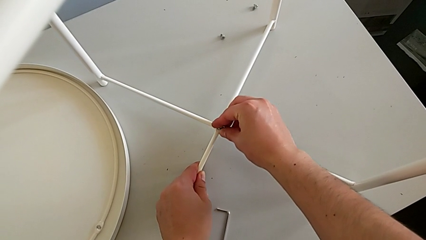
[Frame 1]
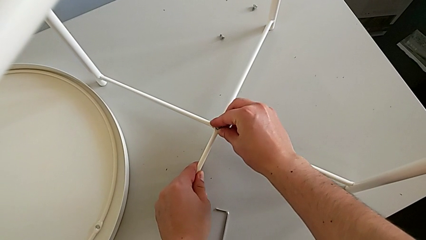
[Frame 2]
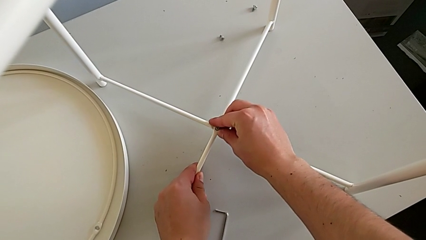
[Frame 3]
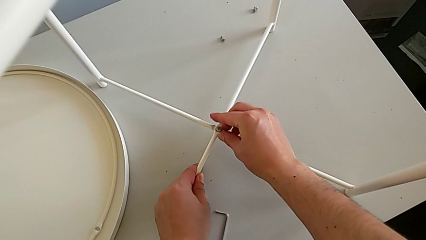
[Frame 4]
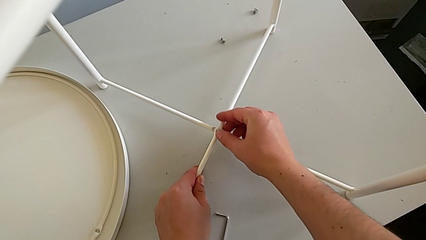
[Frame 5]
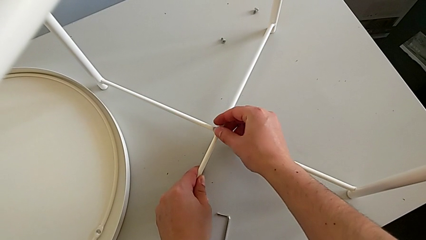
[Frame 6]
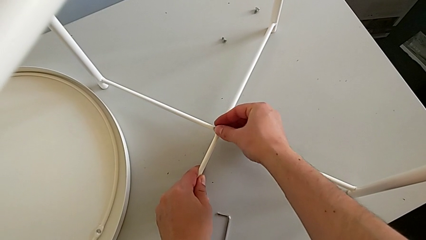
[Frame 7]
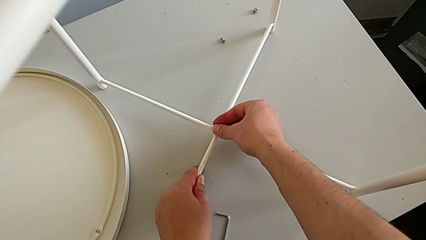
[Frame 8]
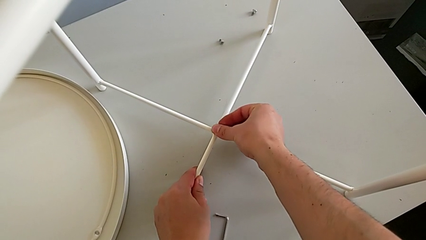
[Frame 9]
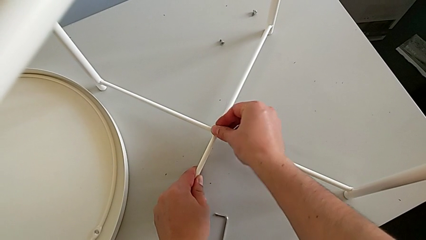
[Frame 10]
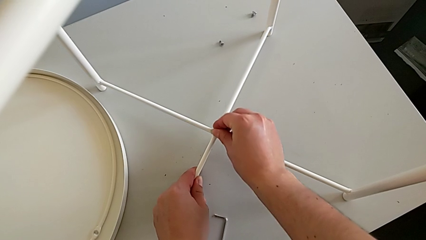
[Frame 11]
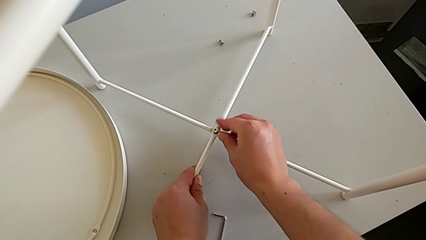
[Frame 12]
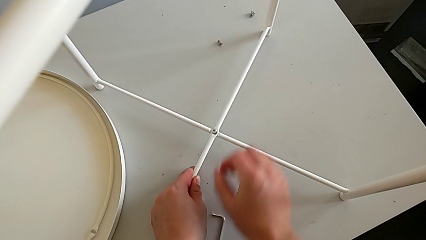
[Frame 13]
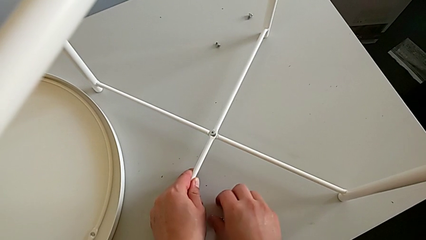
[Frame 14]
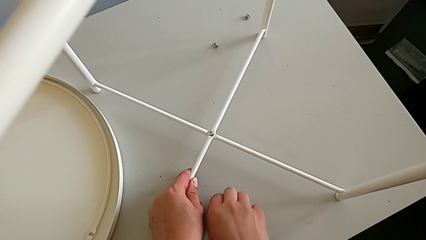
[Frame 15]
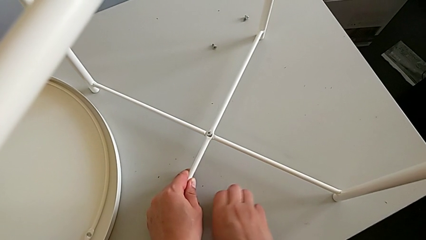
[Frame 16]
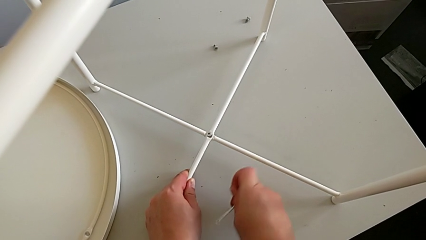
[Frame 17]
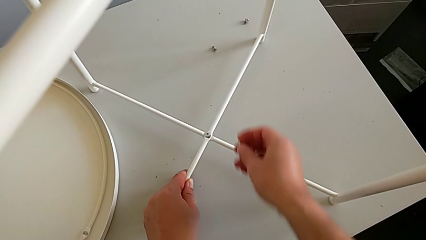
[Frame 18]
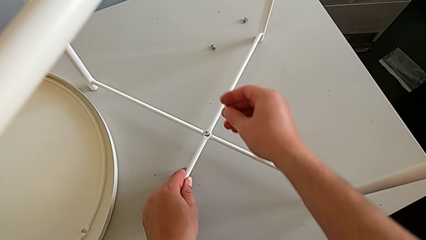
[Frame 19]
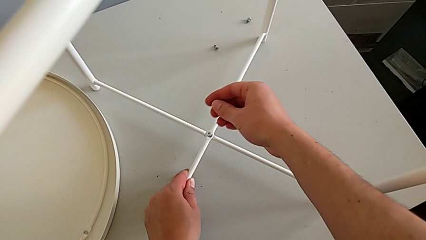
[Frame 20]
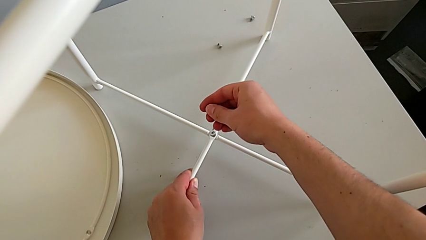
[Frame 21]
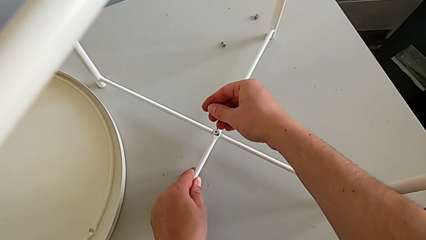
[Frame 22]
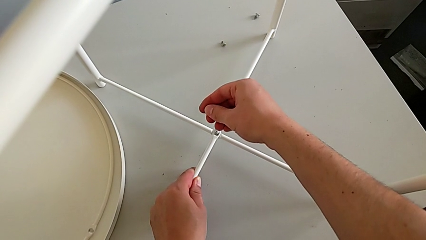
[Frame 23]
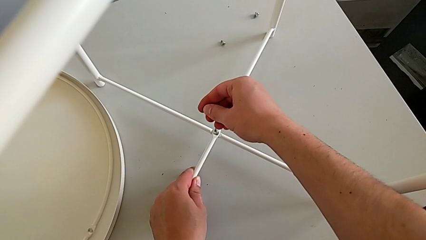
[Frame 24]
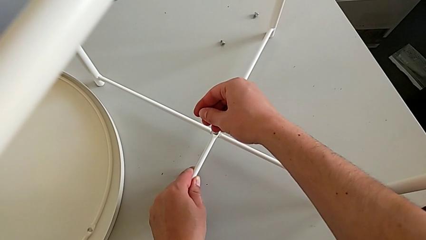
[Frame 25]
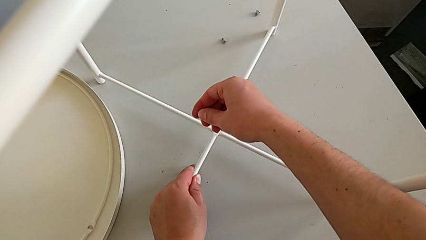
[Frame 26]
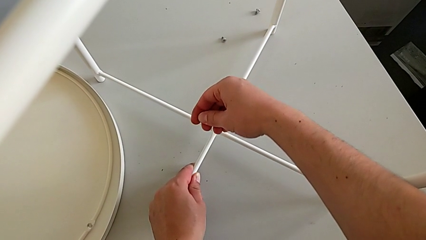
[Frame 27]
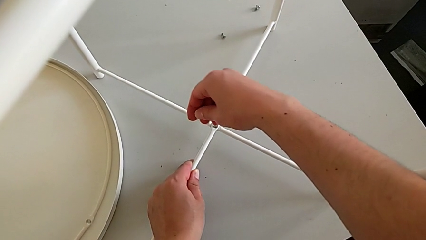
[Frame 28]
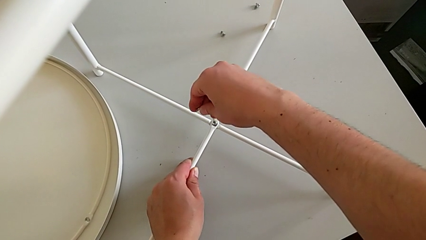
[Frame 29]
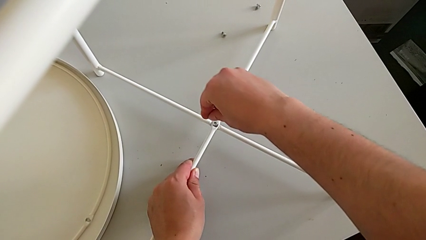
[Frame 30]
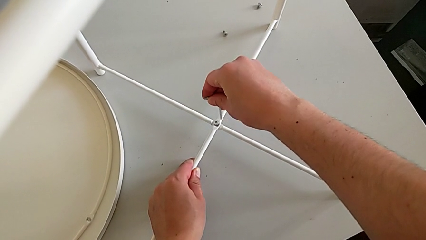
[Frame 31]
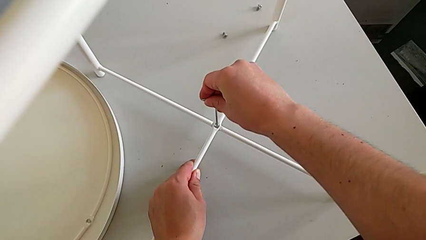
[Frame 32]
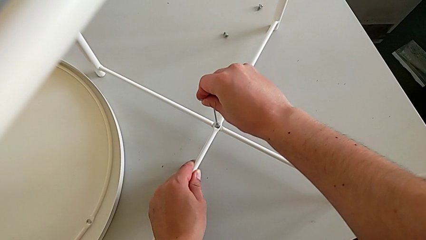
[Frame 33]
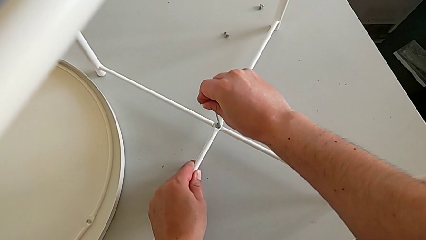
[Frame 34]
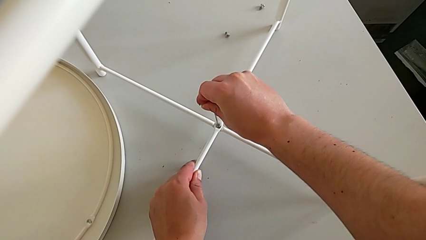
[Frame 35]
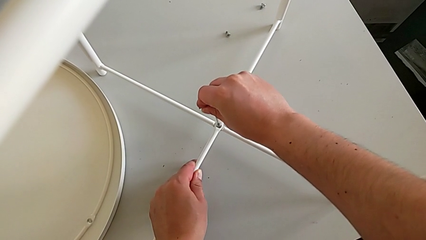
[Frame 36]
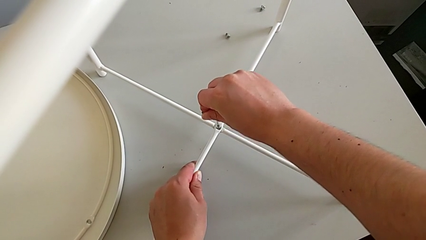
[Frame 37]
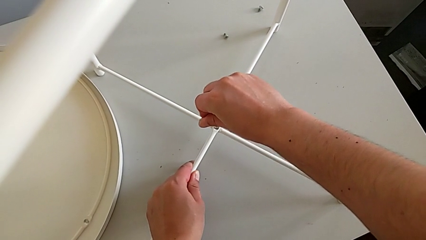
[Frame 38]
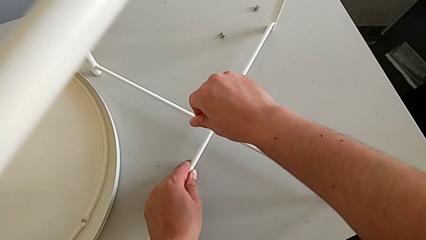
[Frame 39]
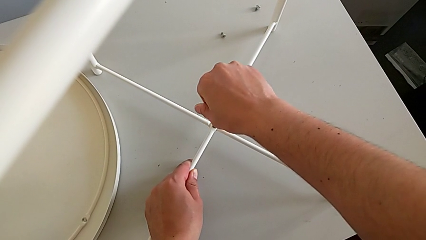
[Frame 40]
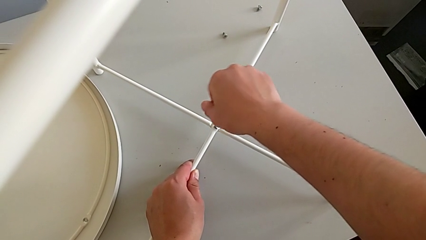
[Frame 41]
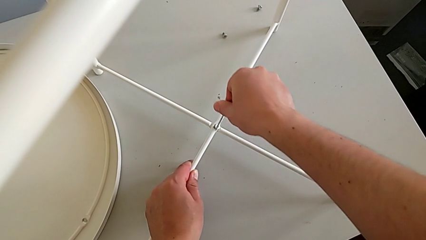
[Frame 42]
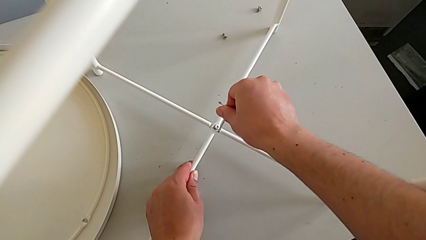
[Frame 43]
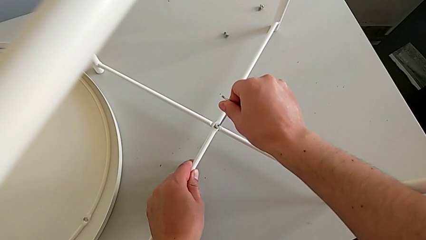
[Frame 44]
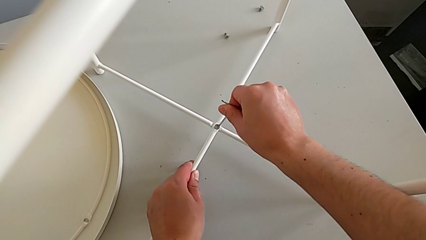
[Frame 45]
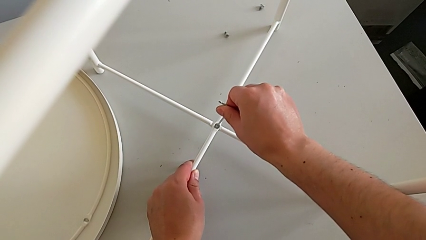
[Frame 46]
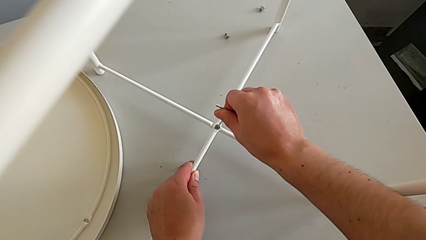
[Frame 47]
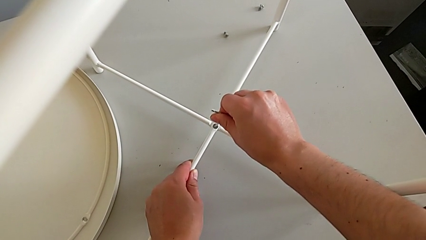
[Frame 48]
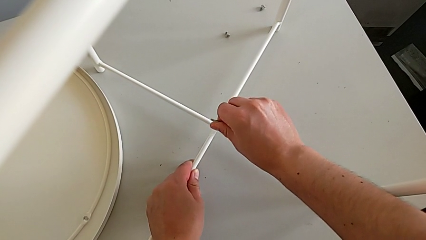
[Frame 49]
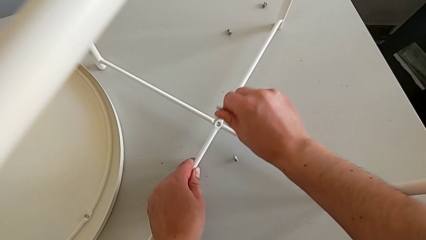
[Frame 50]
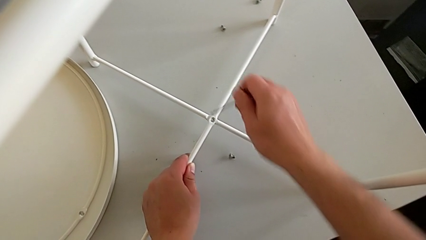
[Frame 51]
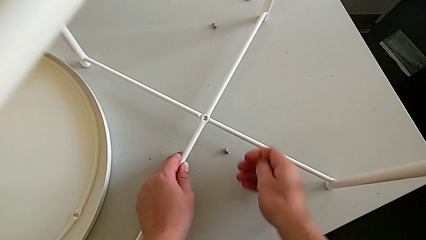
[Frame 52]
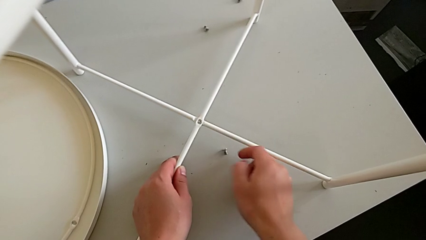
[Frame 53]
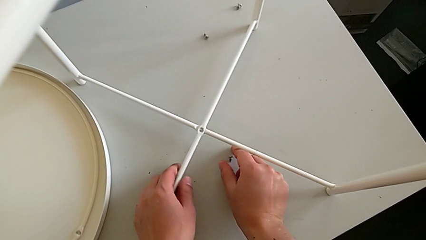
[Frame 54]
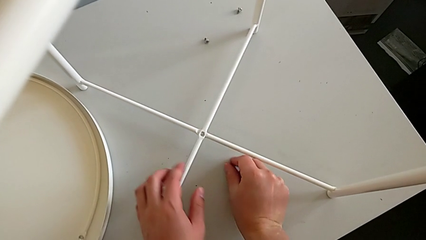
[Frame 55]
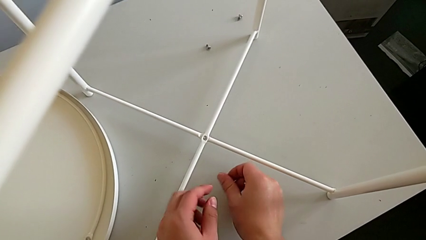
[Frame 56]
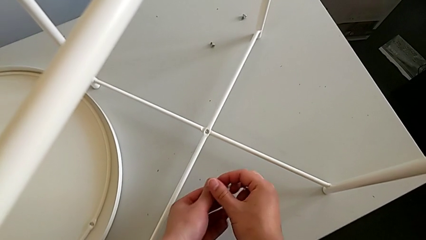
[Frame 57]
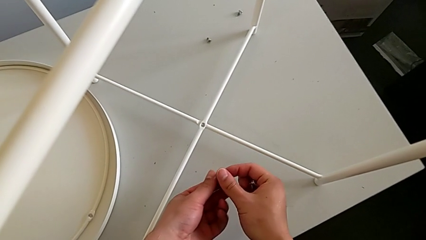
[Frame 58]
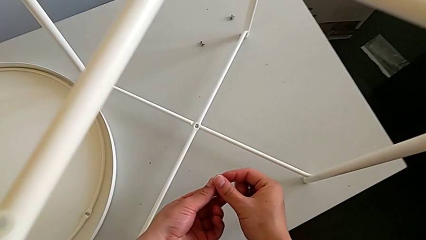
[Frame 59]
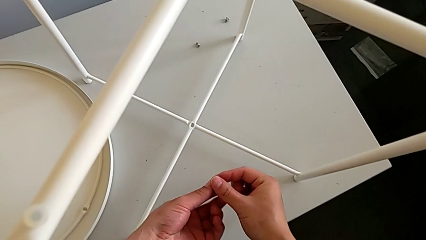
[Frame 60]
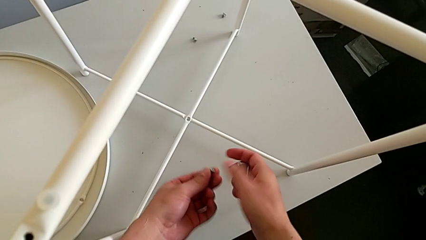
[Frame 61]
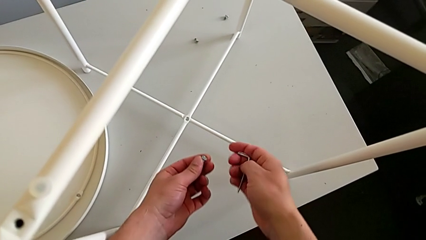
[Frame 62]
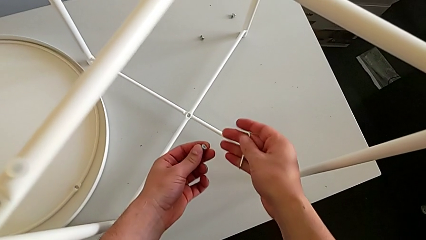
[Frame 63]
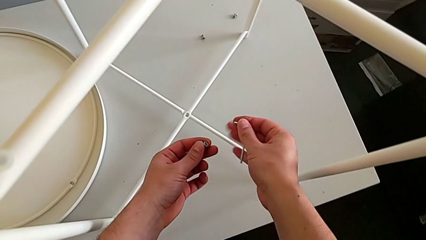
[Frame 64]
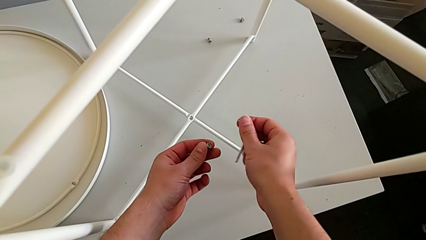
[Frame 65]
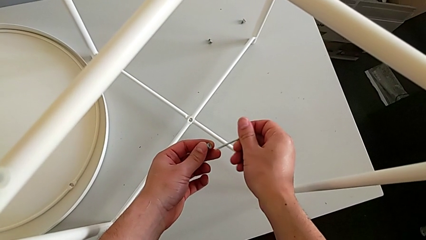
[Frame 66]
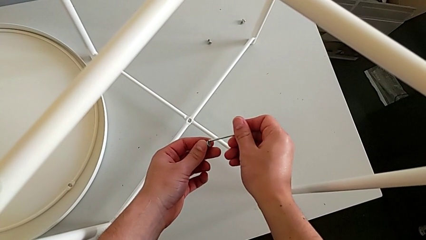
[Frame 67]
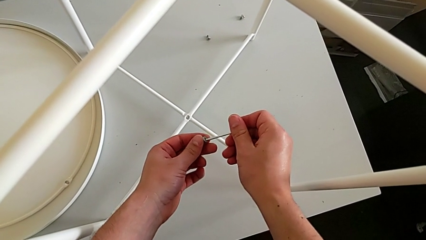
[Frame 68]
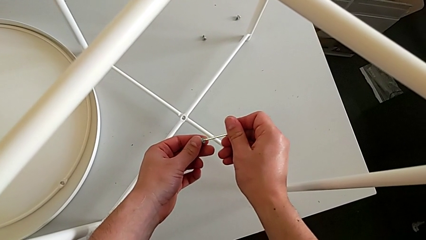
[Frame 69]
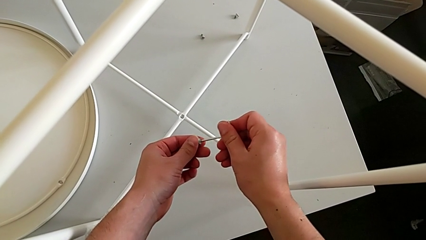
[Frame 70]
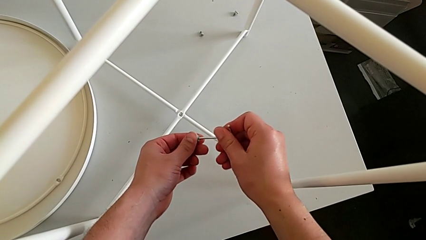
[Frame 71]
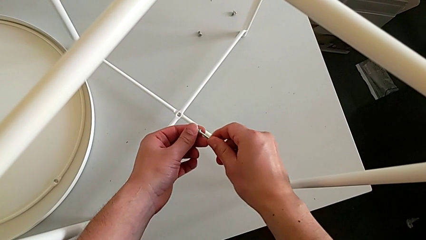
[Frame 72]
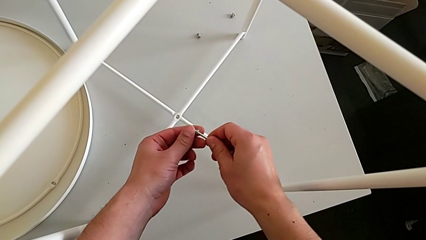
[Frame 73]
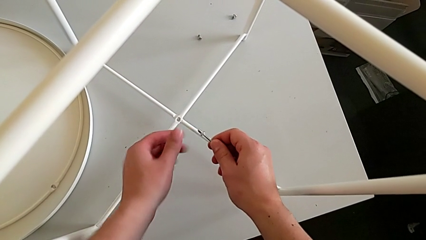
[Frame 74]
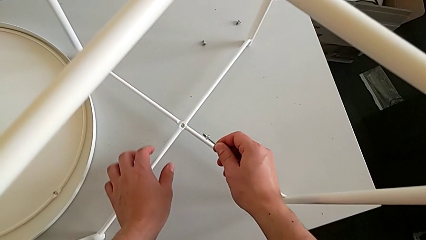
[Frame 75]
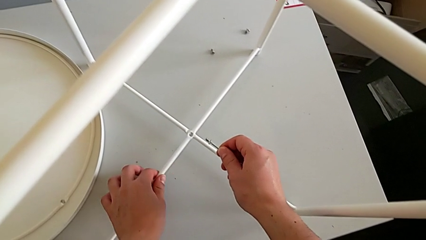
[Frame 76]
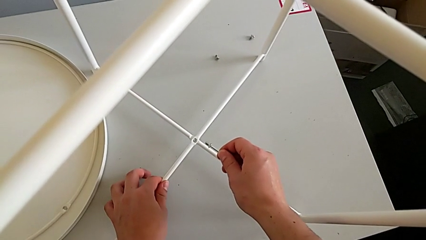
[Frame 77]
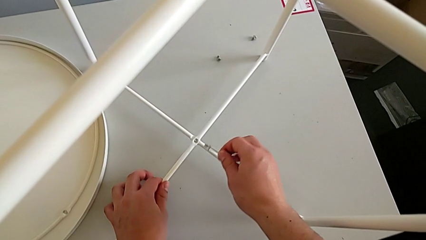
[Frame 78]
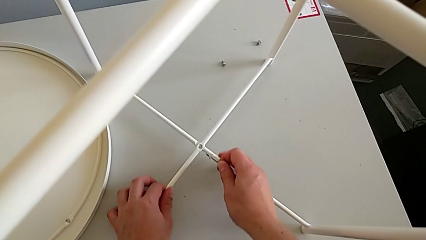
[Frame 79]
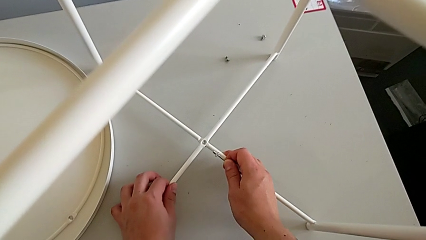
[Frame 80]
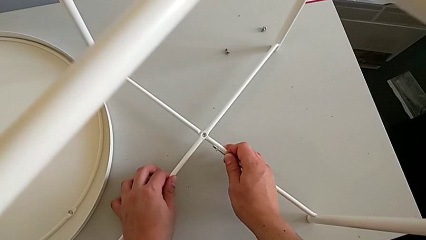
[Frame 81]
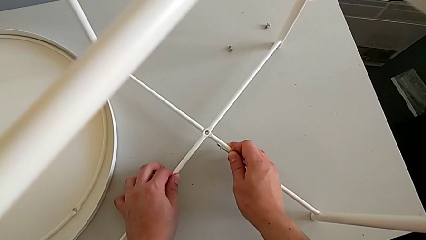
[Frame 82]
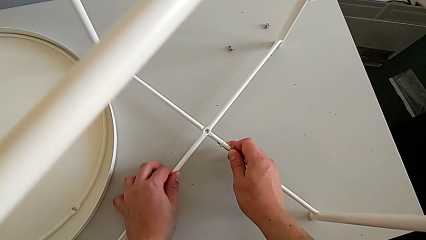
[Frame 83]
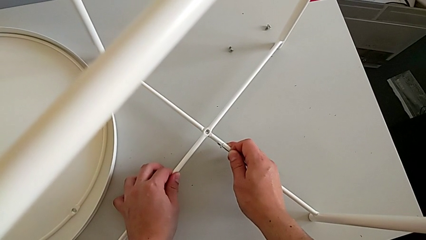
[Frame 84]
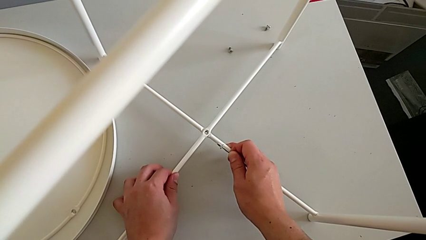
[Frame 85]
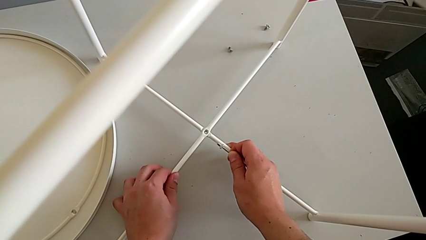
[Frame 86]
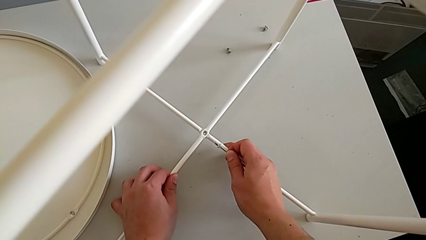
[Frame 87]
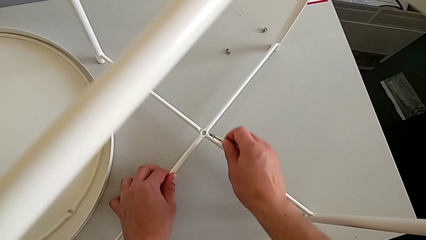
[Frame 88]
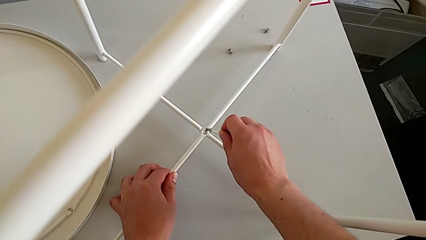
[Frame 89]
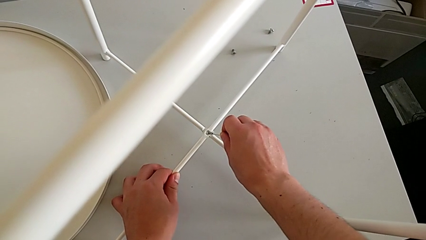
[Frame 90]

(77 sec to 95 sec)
The camera wearer is assembling the bottom screw. They insert the hex socket head, grab the Allen wrench and insert it twice. They wrongly drop the hex socket head, grab the hex socket head, insert the Allen wrench, align the leg and insert the hex socket head.
